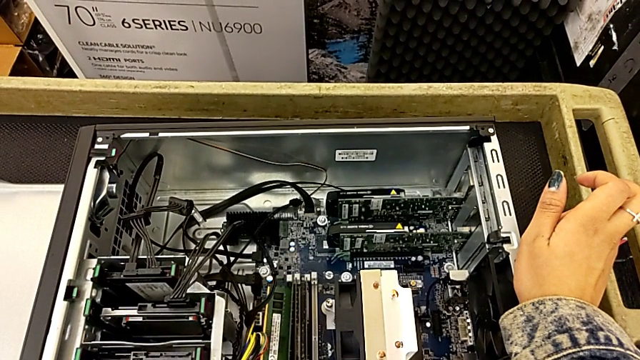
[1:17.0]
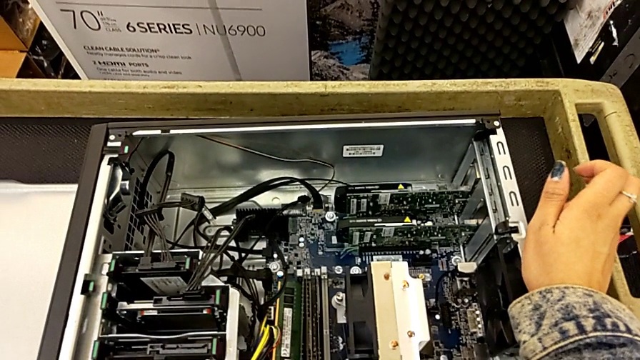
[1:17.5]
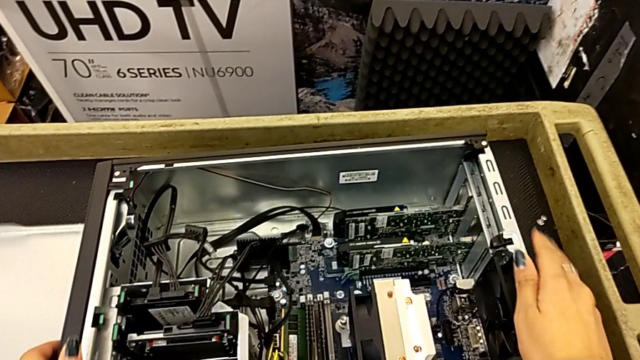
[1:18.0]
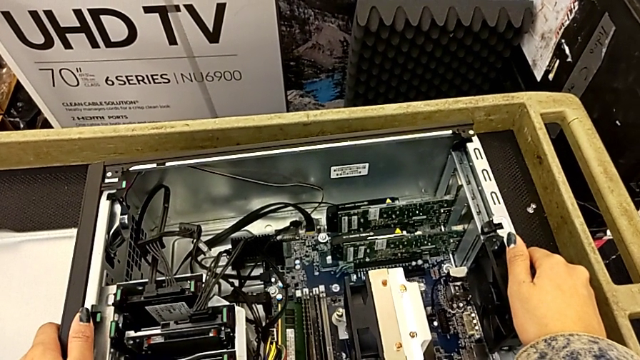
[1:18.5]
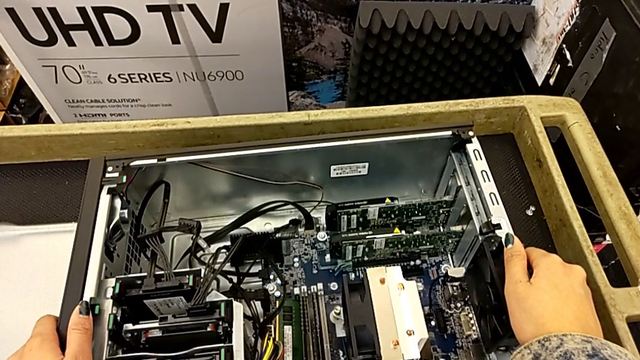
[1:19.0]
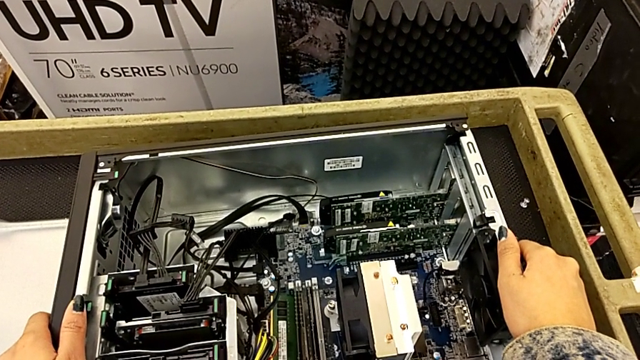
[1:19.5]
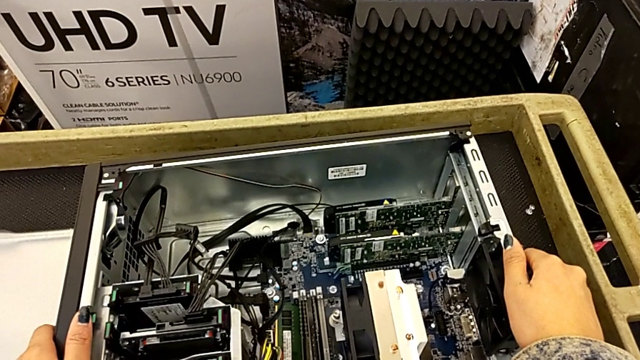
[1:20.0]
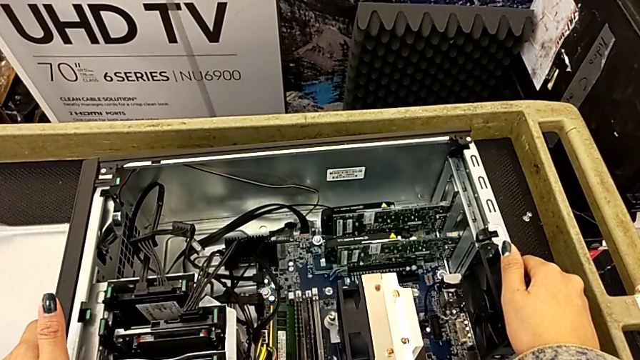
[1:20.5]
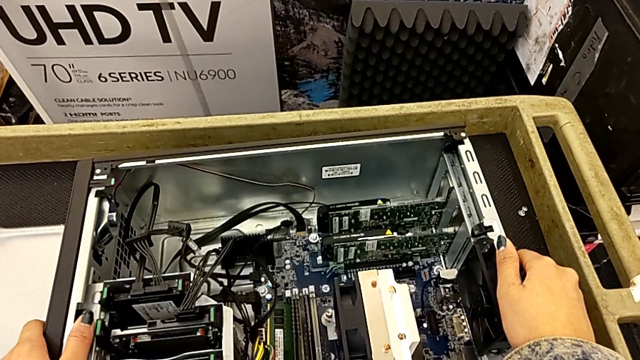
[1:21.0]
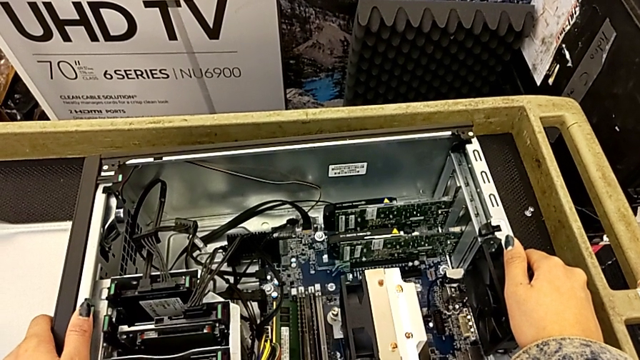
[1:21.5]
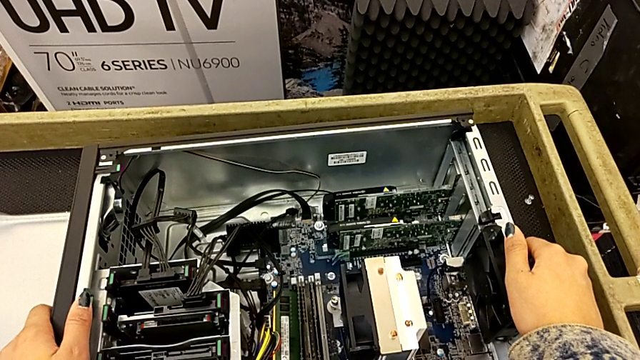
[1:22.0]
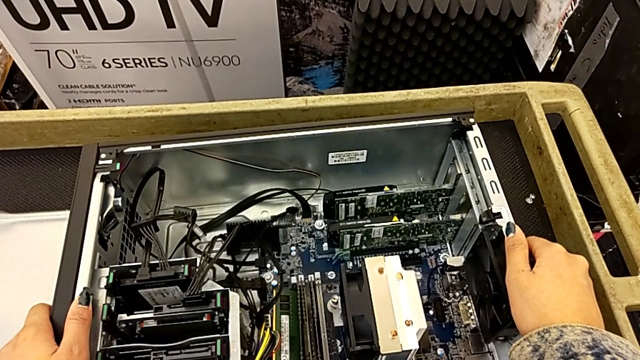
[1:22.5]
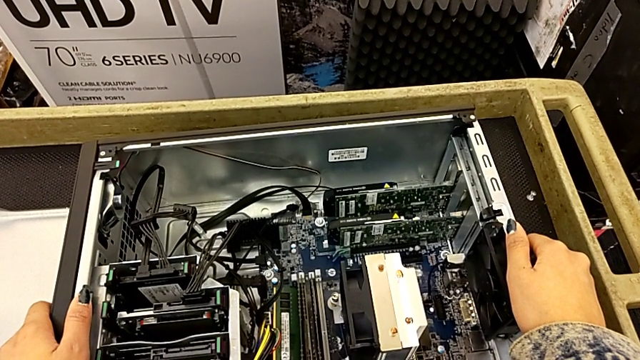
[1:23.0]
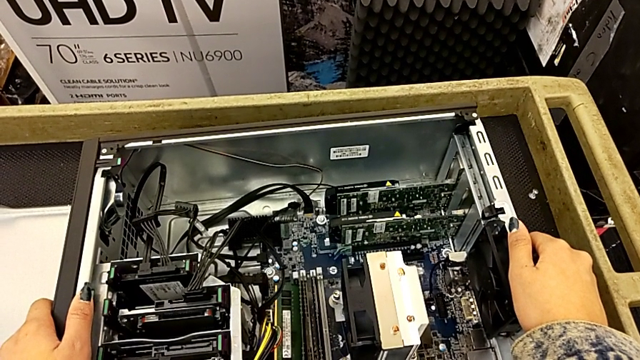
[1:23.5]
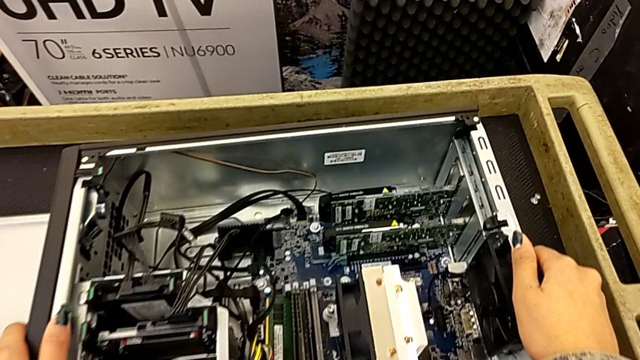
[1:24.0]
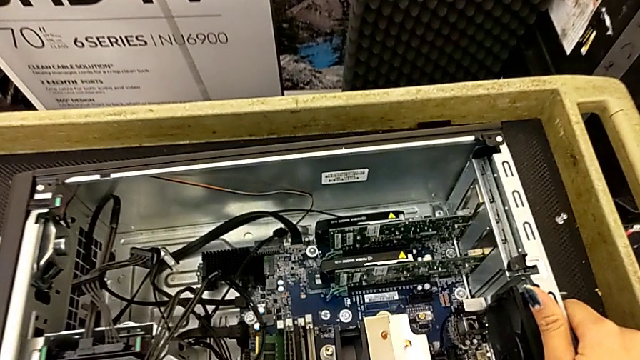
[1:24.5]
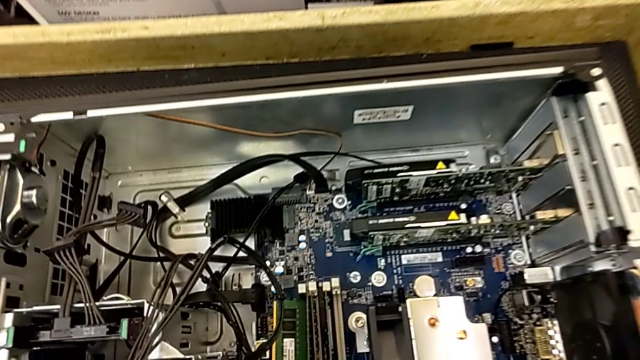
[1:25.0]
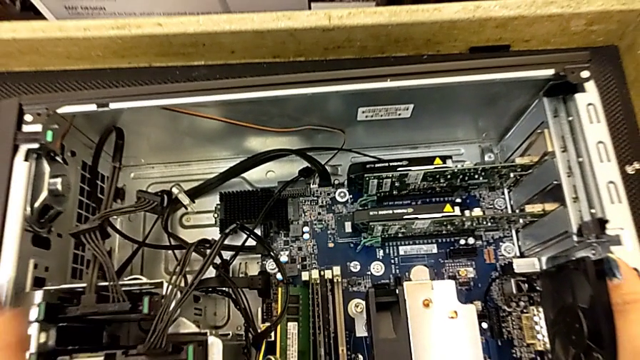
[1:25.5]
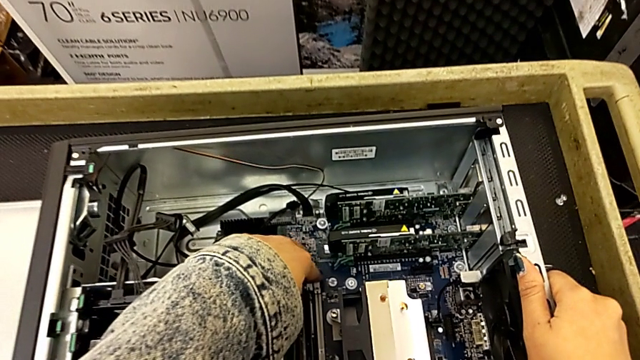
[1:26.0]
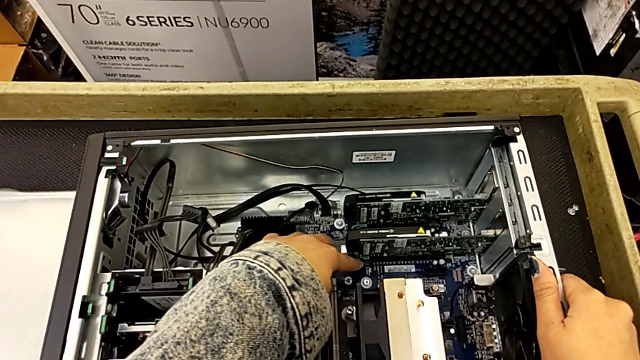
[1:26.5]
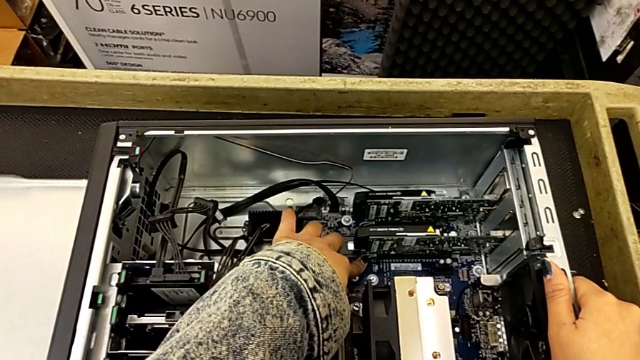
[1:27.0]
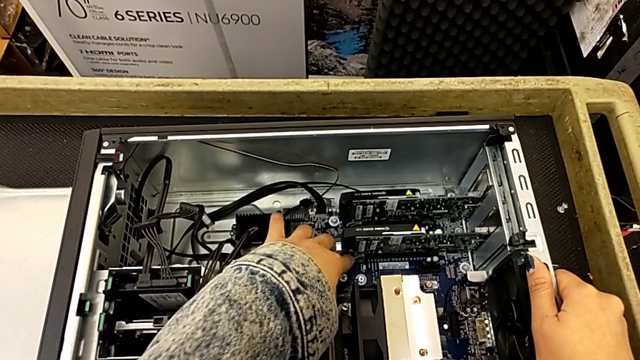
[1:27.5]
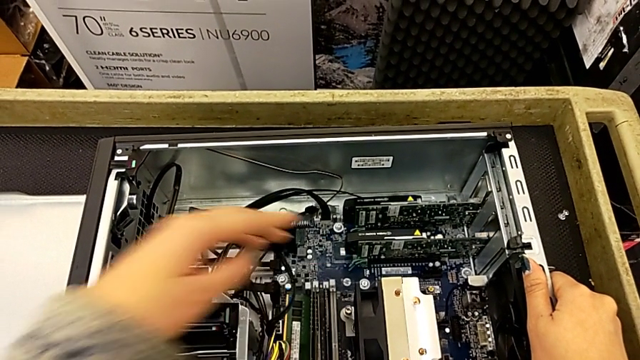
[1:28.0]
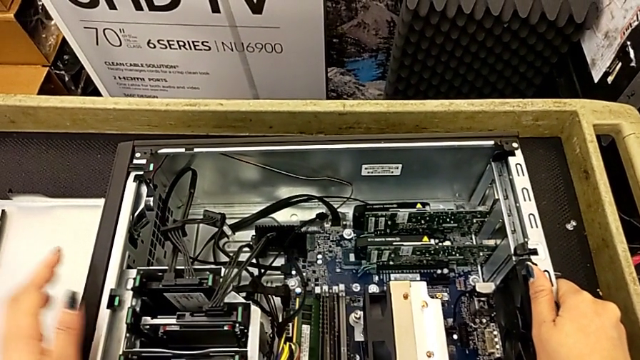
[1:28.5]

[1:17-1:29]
The camera wearer is removing the graphic cards. They touch the graphic card.

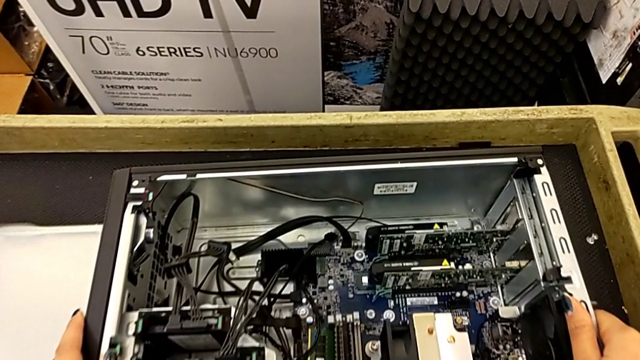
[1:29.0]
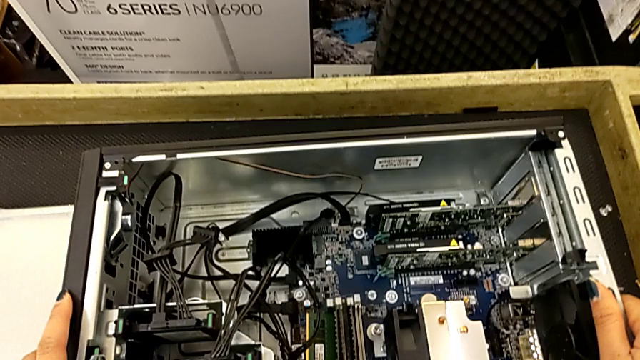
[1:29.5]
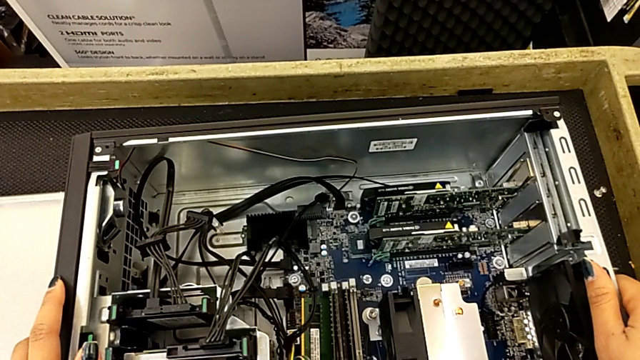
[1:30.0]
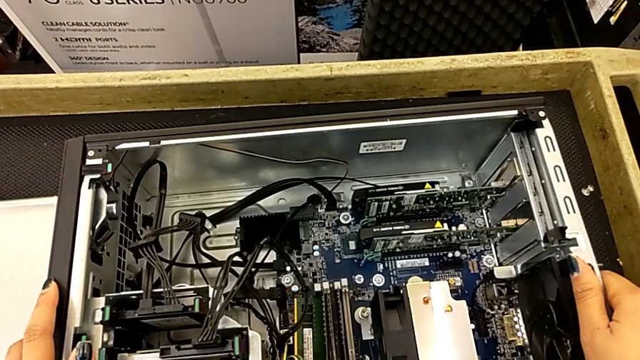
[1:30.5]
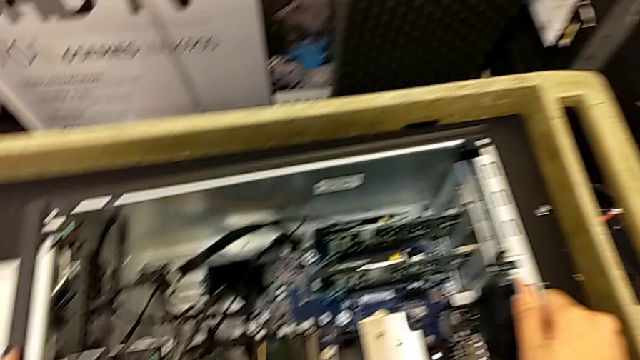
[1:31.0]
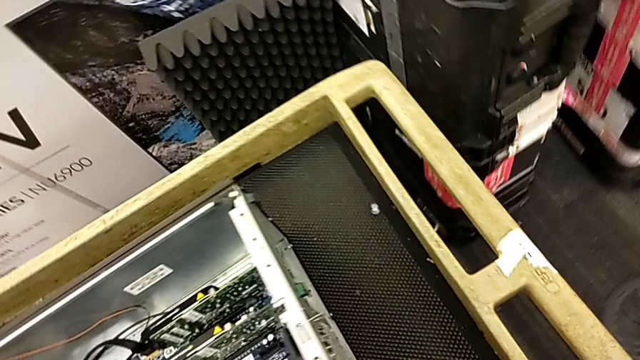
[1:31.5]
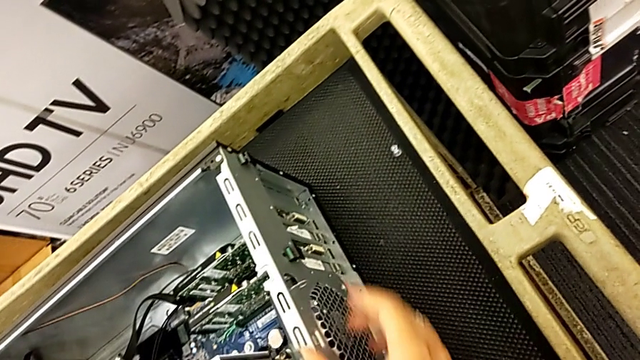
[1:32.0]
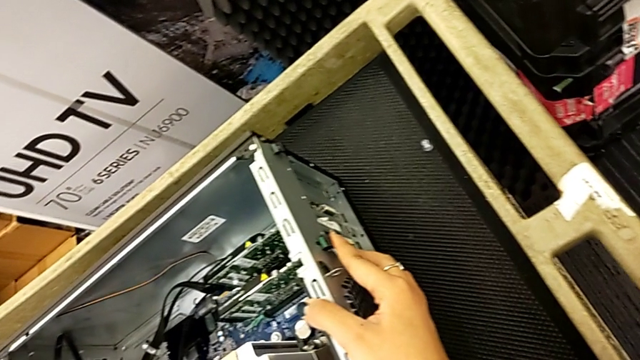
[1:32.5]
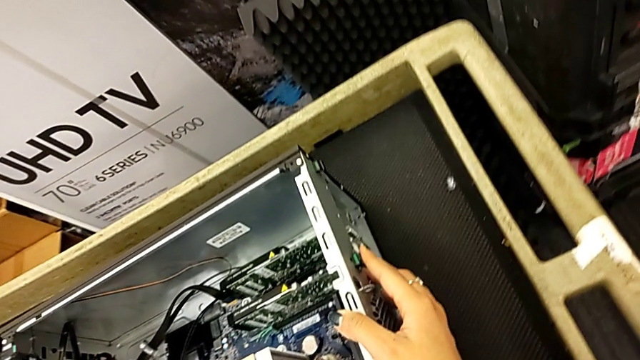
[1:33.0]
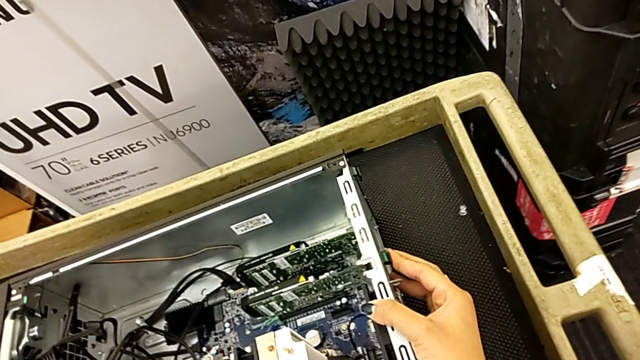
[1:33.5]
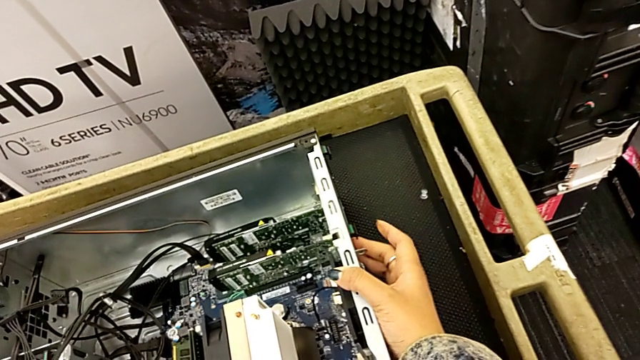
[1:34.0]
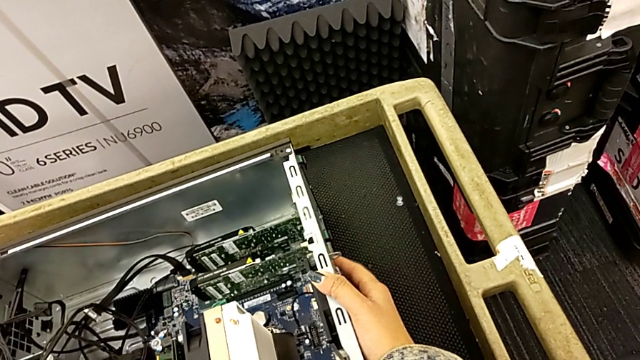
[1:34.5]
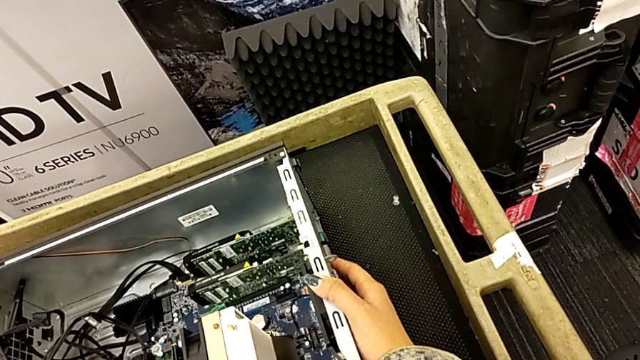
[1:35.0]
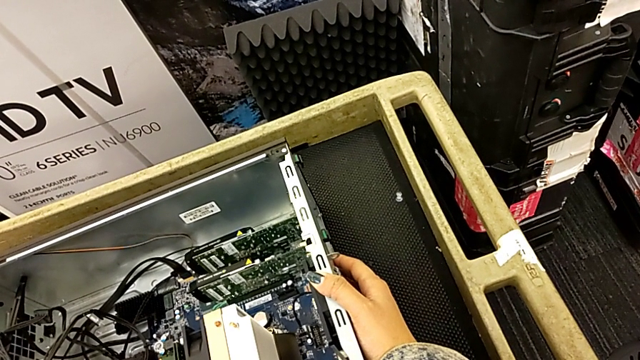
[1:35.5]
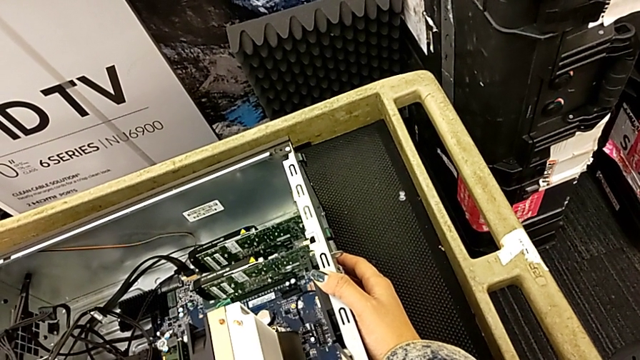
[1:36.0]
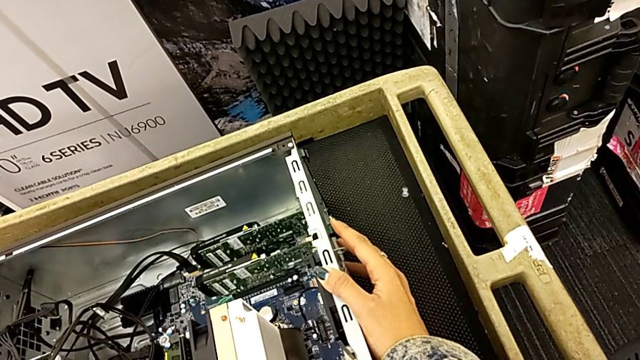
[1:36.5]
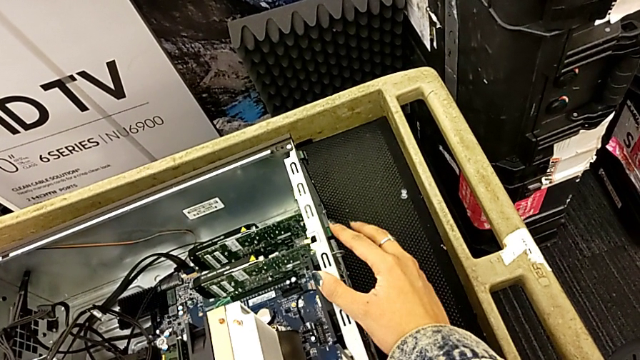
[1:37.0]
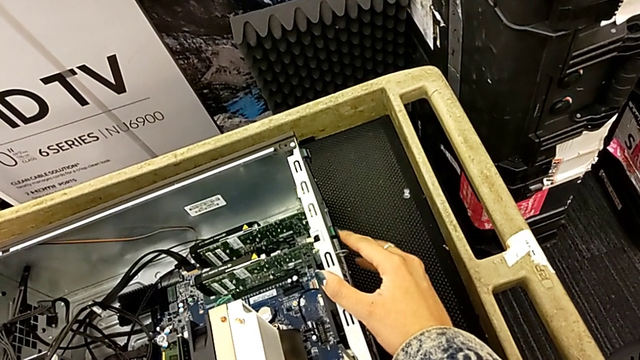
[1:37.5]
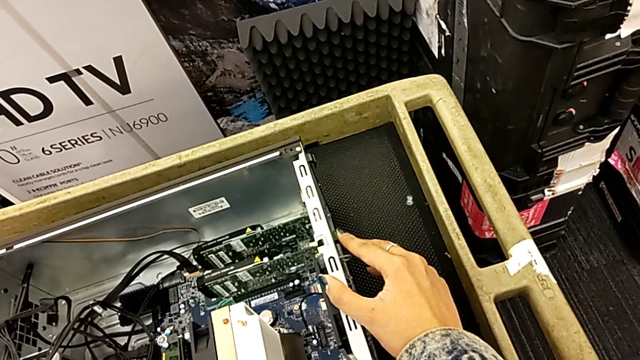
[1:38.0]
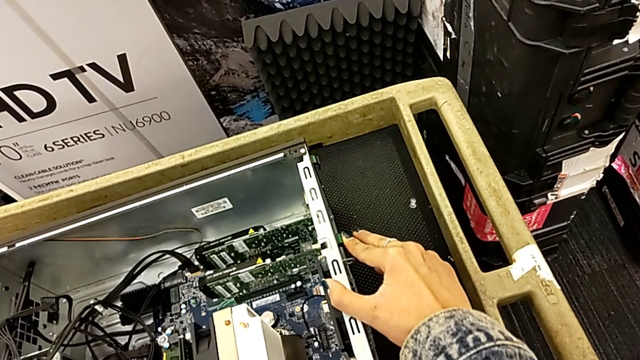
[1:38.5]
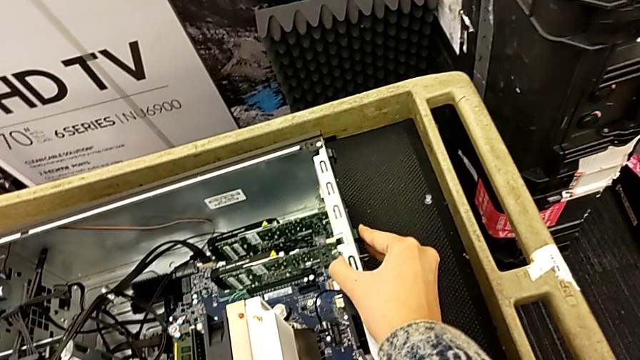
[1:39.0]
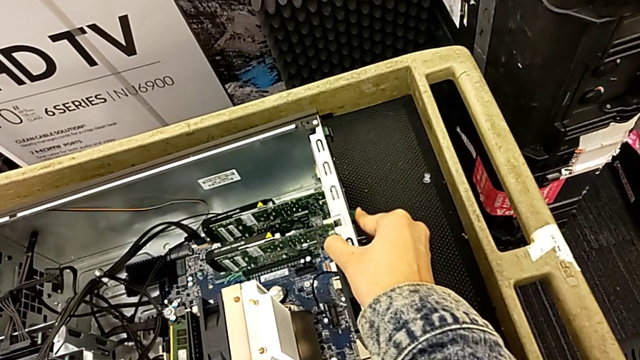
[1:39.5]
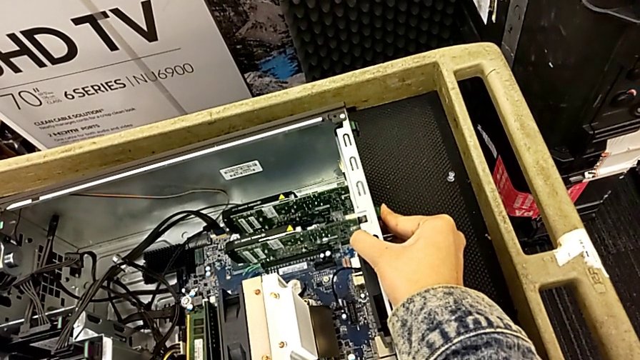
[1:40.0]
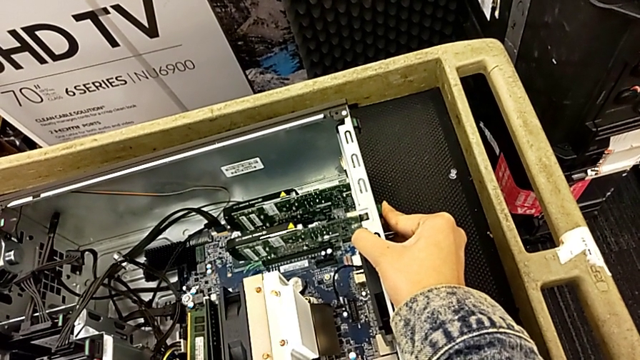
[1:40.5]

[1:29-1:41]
The camera wearer is removing the graphic cards. They touch the outside computer tab and begin to push the green computer tab.
